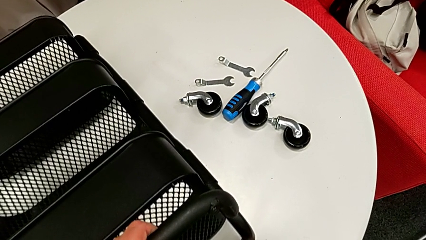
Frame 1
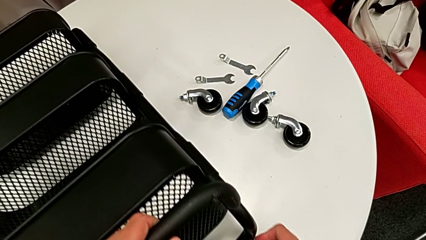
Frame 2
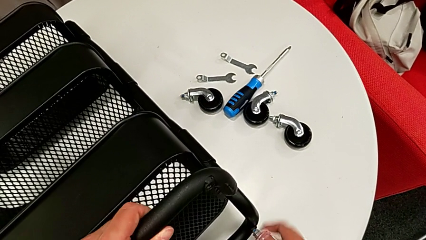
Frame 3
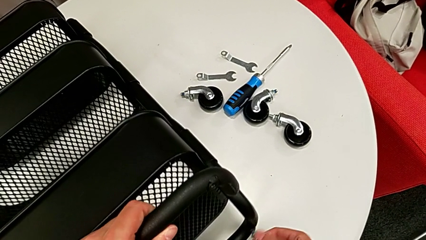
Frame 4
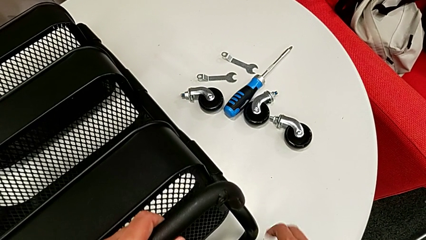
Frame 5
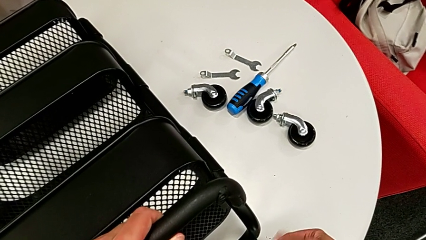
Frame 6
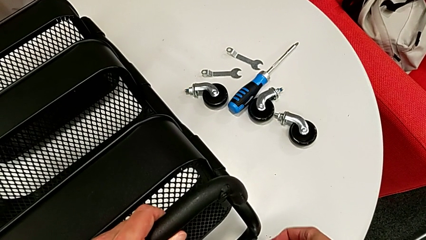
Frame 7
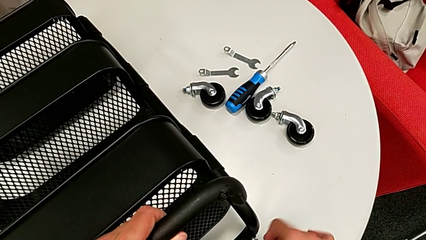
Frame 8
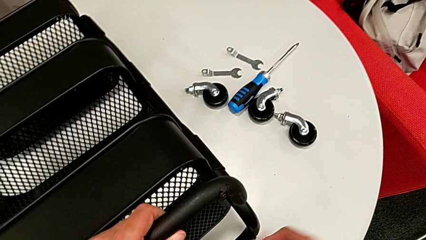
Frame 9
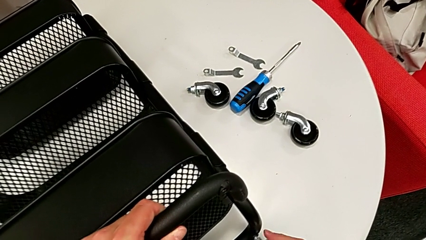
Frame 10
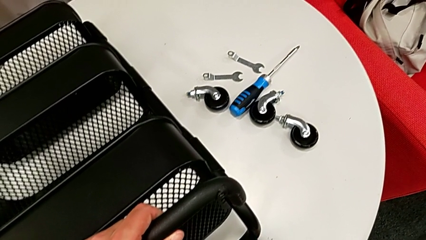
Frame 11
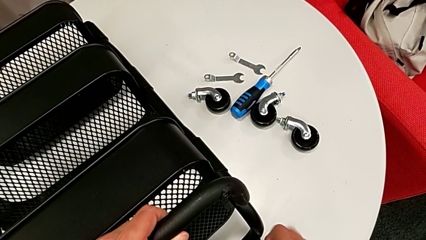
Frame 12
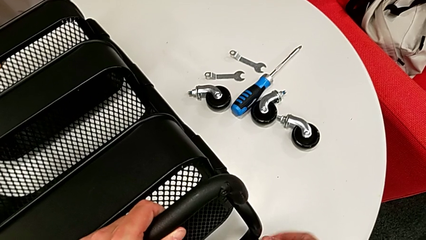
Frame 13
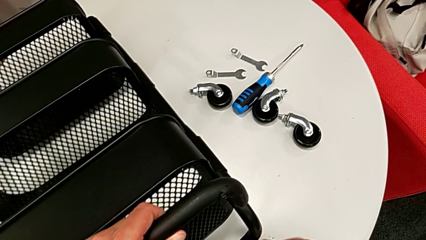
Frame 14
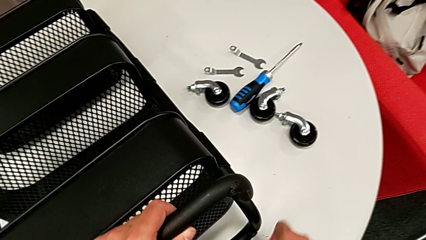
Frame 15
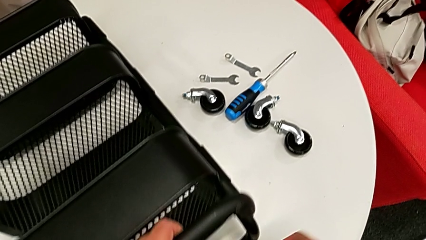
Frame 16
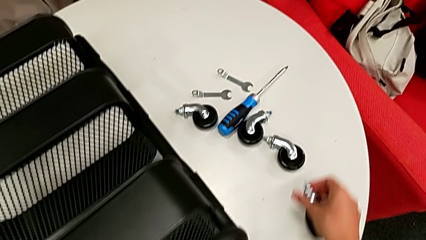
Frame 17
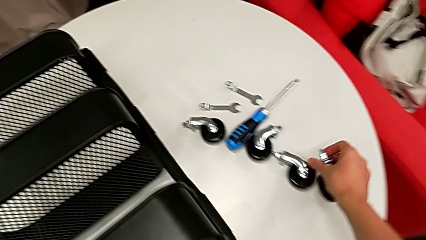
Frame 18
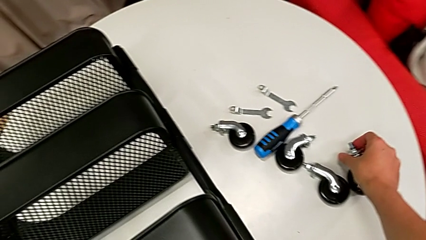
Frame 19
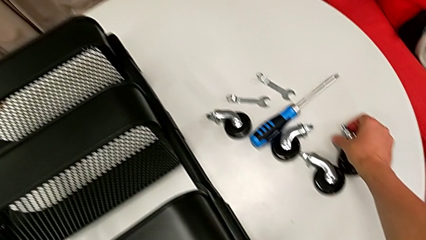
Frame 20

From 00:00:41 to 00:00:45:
The camera wearer is disassembling the wheels of the Rashult base. They keep disassembling the fourth wheel.

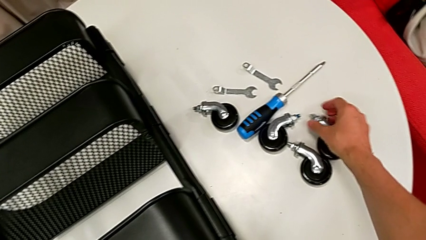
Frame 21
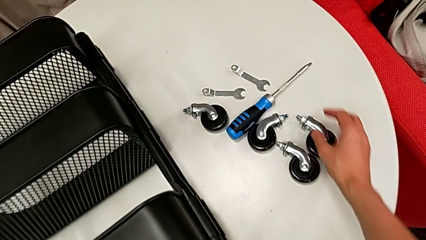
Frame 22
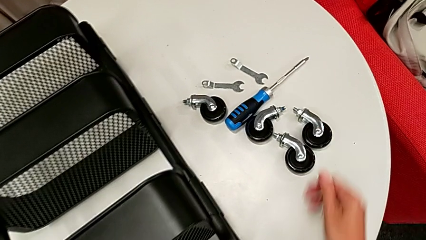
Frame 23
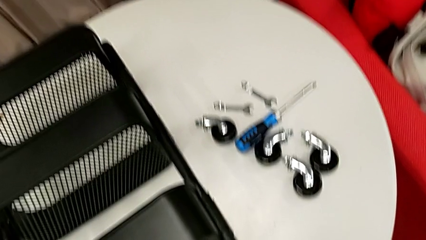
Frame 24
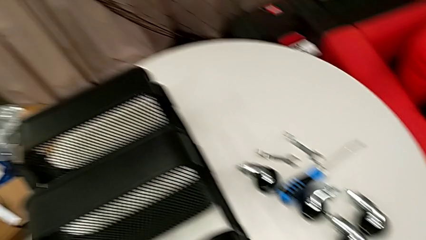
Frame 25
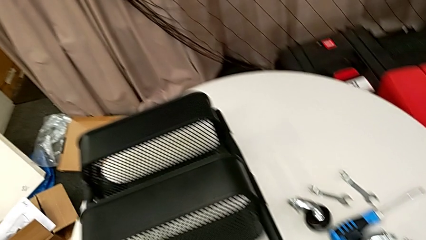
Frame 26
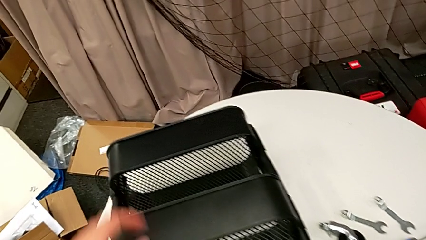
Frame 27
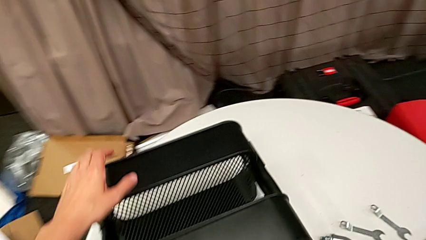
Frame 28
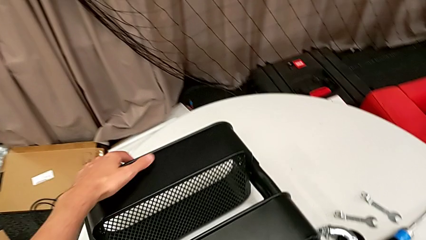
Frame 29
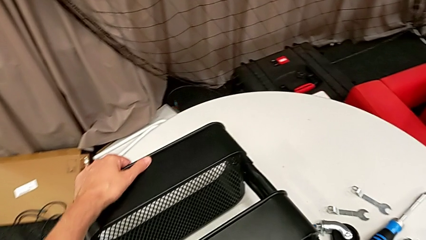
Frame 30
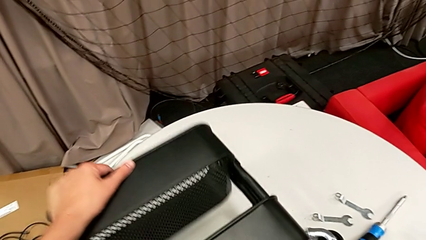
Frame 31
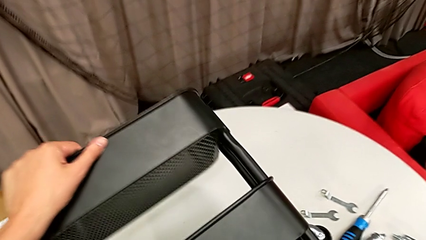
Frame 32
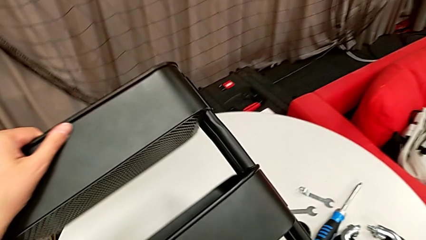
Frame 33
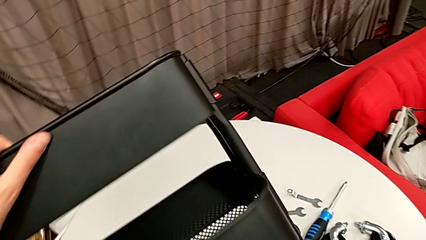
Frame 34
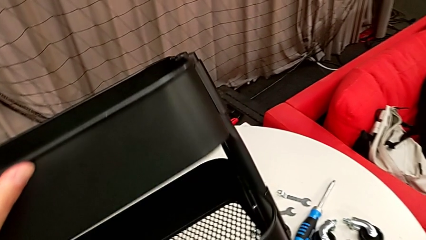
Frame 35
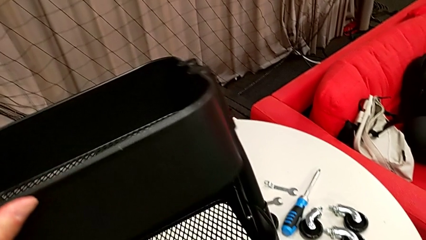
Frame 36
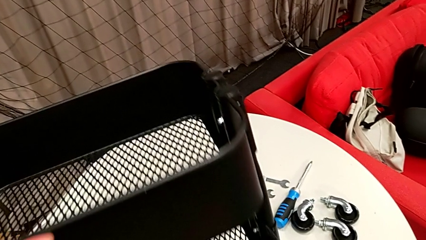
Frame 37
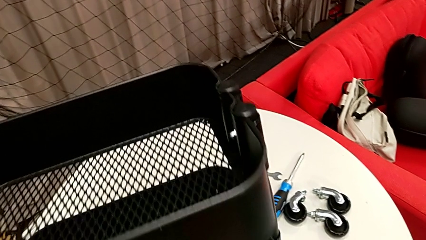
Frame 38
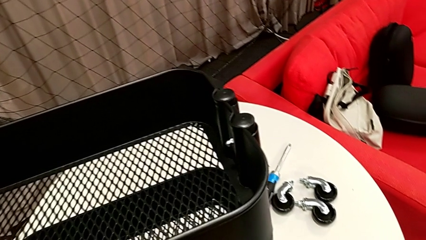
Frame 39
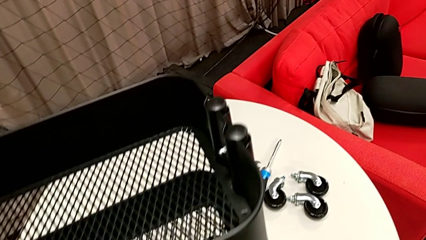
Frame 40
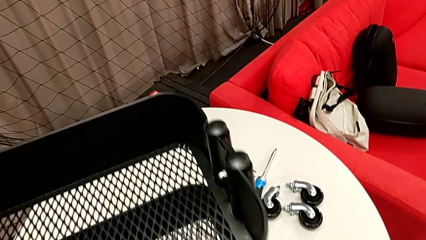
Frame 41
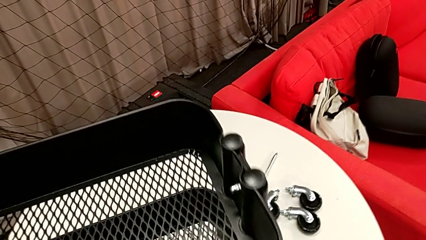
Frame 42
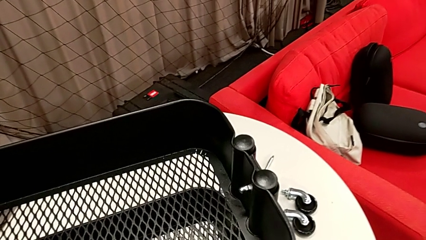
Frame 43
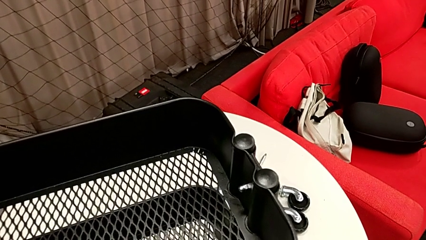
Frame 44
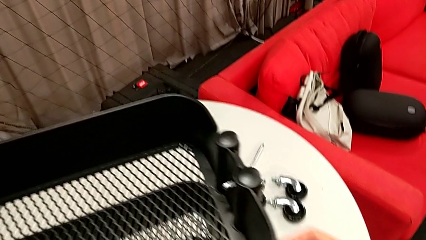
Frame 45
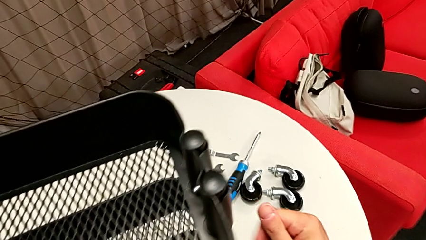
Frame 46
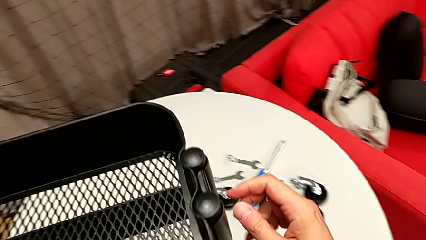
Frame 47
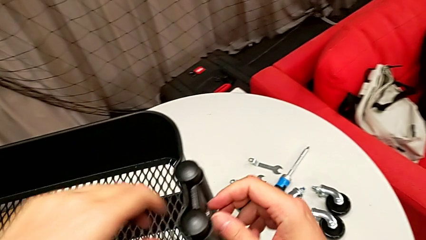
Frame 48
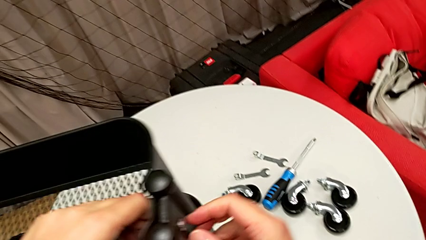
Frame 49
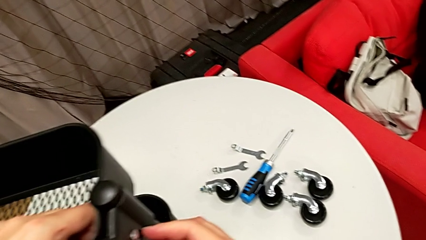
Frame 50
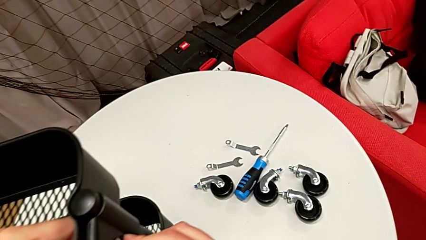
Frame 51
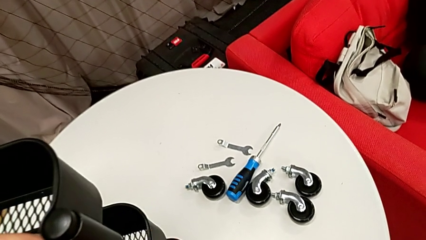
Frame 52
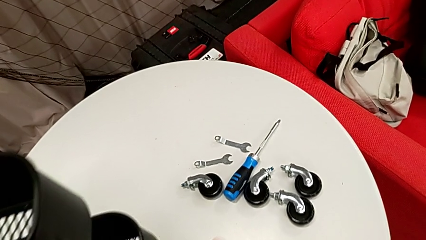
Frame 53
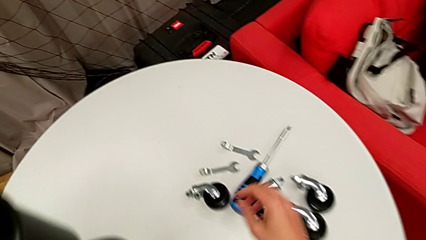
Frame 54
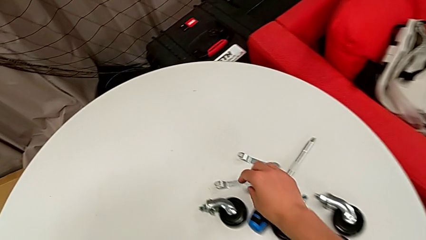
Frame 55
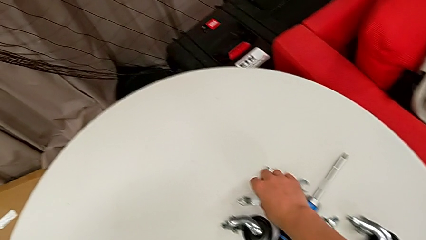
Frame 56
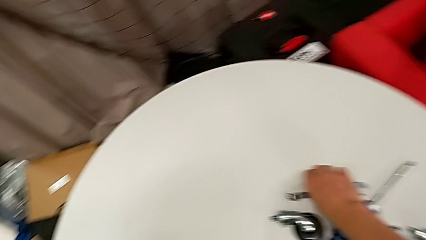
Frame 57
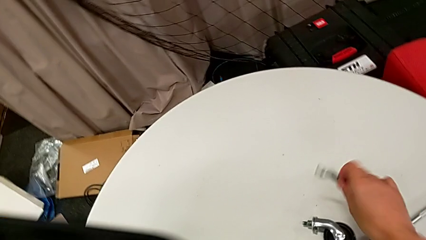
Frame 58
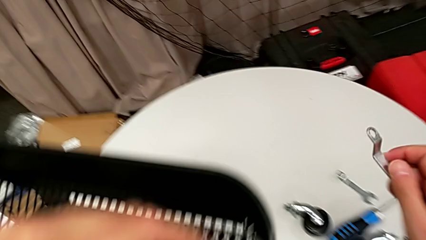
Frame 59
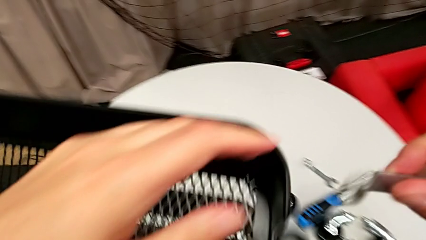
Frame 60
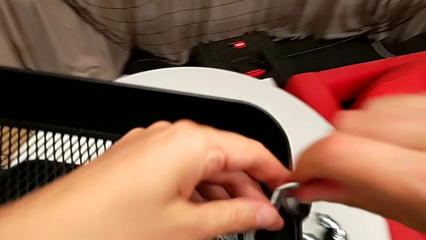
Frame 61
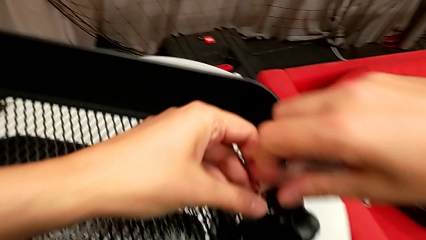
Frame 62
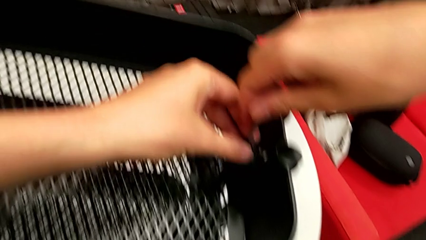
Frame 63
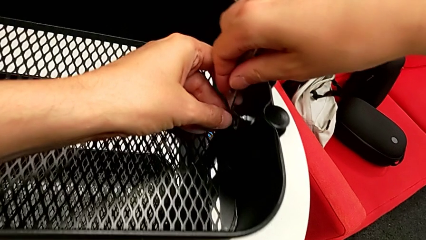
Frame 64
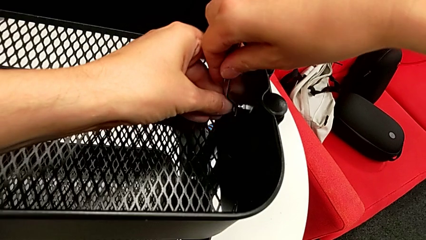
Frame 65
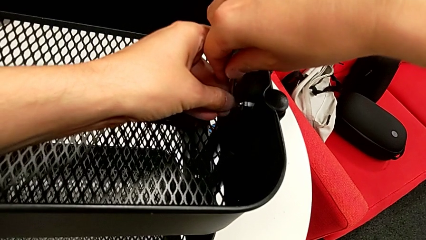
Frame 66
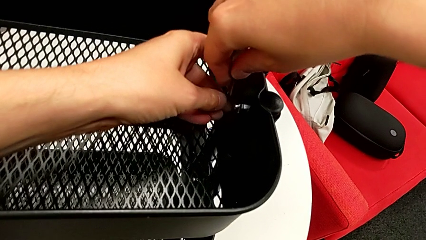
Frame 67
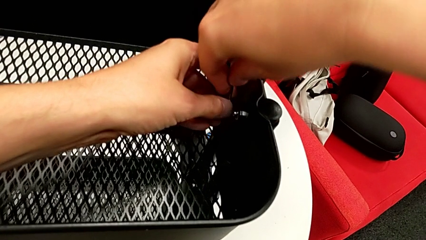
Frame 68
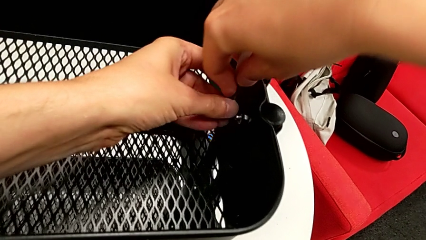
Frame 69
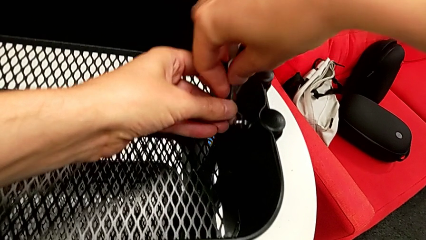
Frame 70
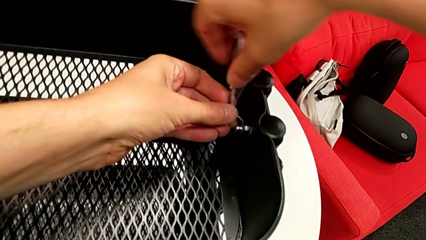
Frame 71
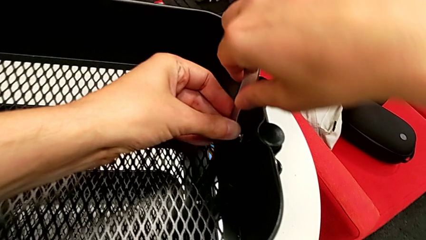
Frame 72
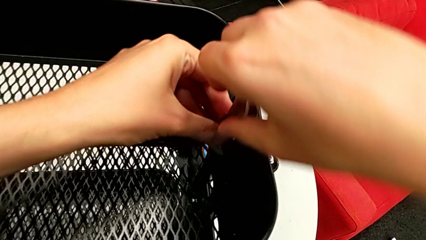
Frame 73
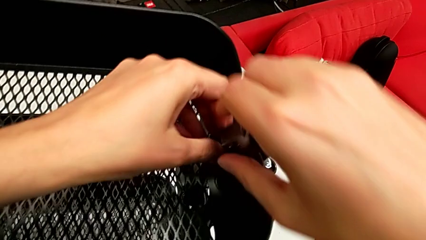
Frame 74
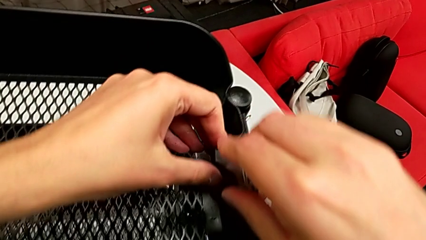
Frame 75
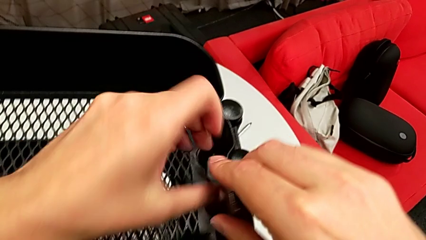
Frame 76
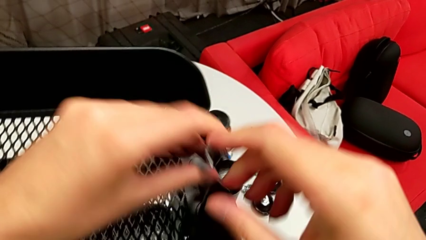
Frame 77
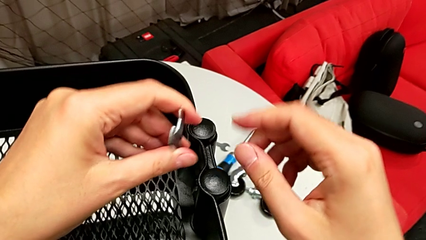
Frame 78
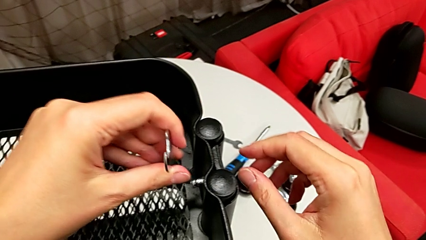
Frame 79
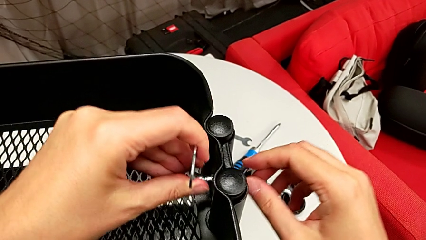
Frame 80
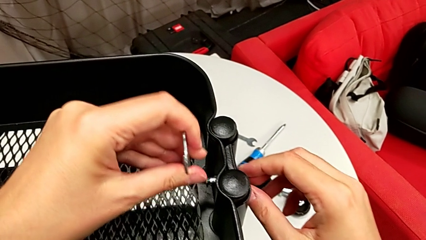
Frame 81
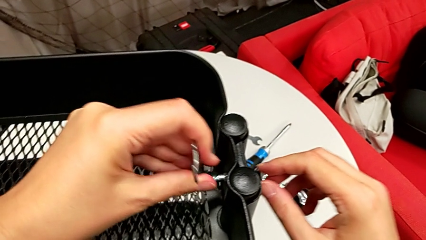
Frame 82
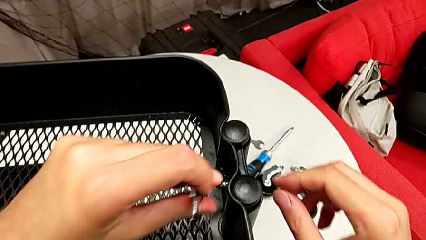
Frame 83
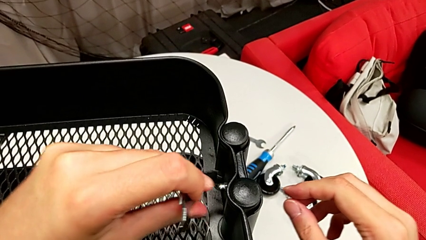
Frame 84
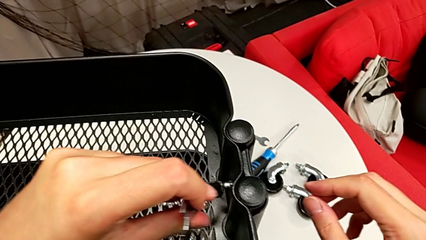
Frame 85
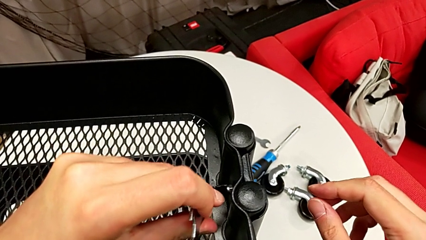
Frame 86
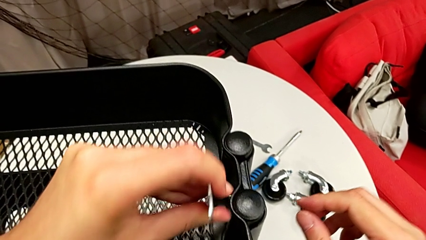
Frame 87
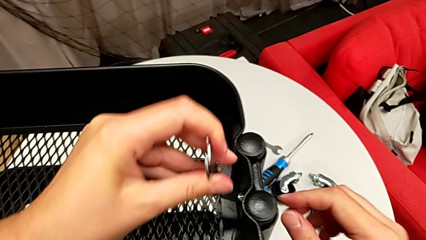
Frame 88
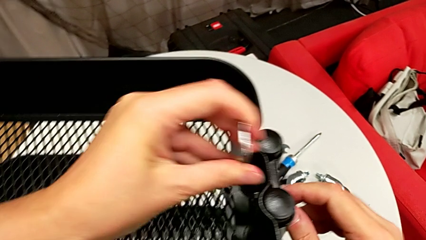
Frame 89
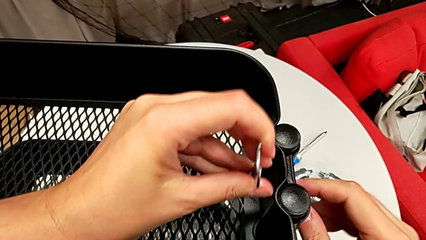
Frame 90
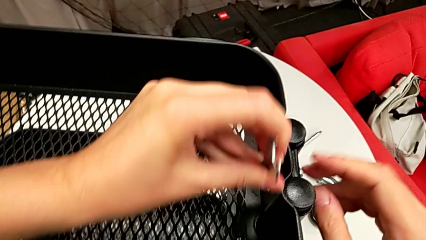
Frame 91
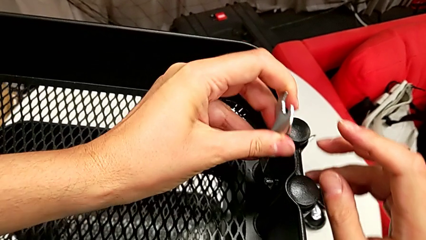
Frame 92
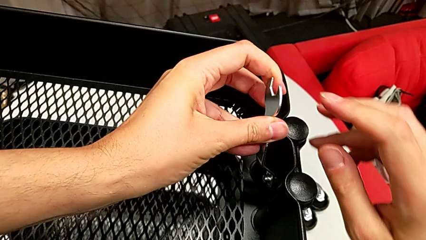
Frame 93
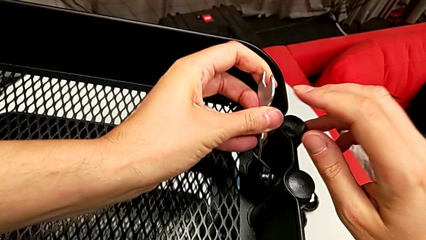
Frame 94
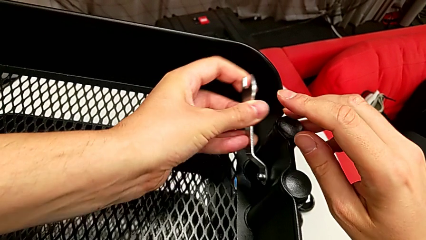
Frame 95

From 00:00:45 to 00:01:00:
The camera wearer is disassembling the brackets from the top tray. They rotate the utility cart, hold the bracket, grab the hexagonal wrench and begin to unscrew the hex nut.
